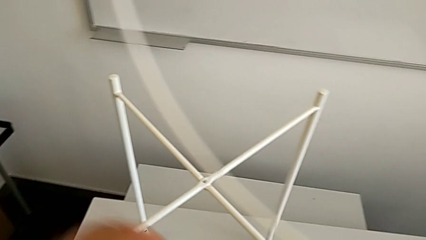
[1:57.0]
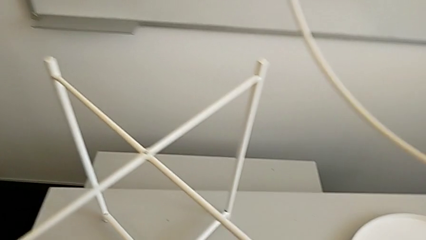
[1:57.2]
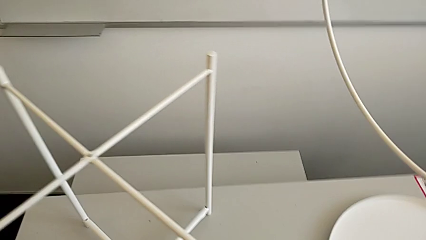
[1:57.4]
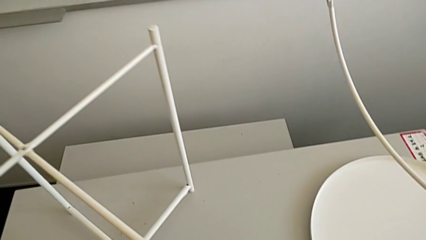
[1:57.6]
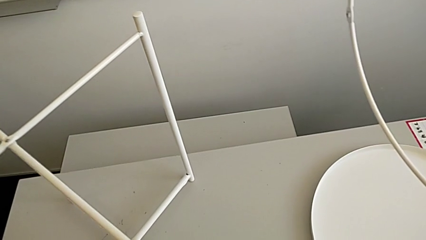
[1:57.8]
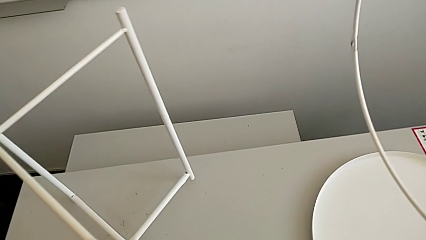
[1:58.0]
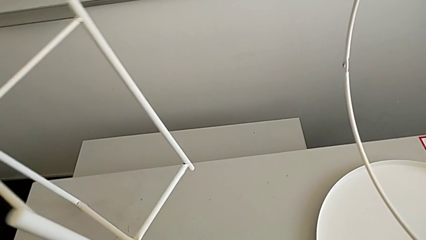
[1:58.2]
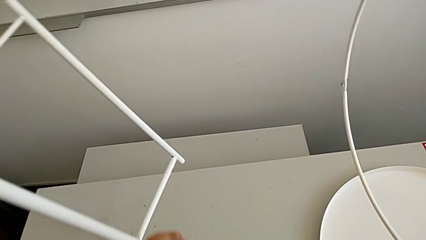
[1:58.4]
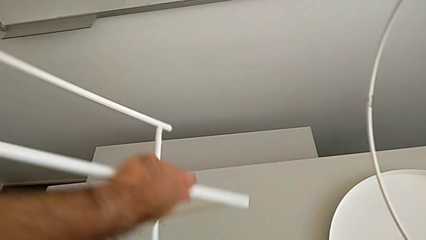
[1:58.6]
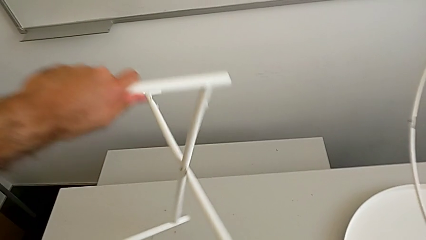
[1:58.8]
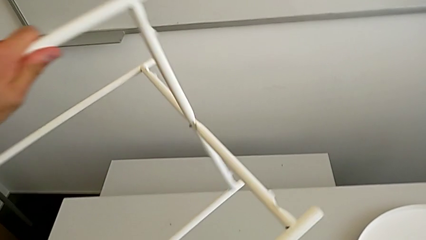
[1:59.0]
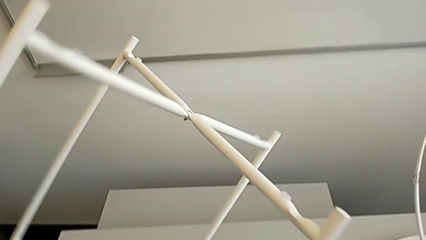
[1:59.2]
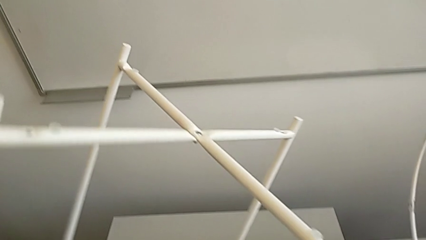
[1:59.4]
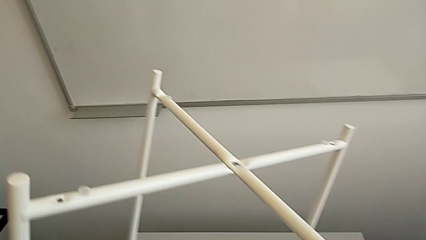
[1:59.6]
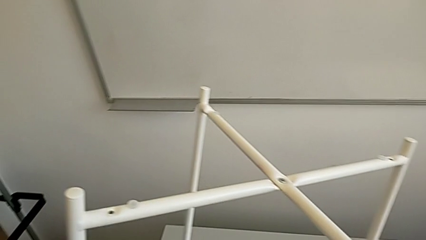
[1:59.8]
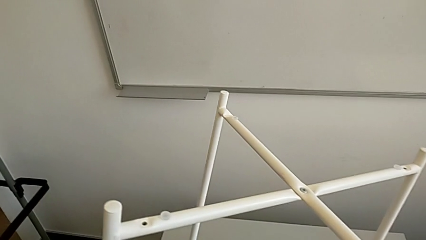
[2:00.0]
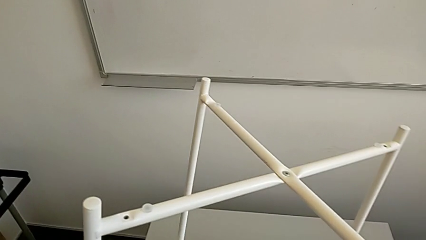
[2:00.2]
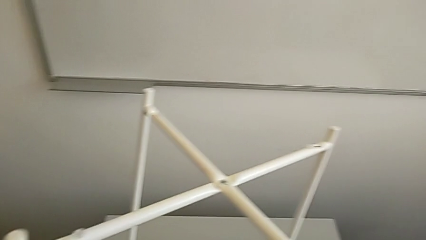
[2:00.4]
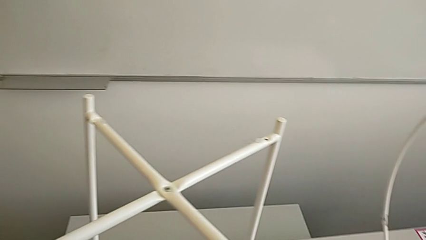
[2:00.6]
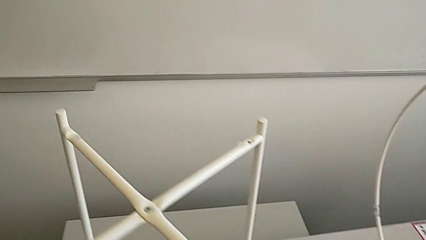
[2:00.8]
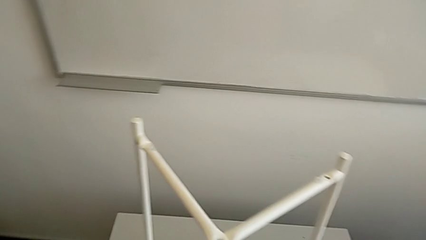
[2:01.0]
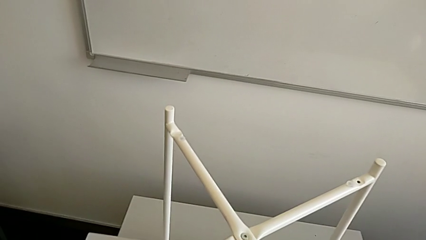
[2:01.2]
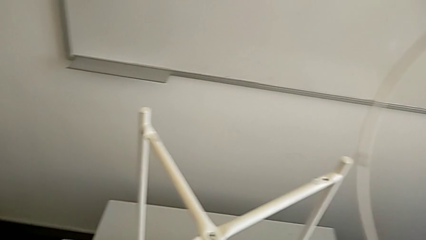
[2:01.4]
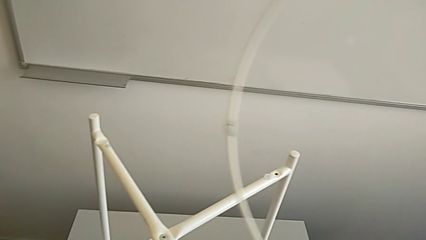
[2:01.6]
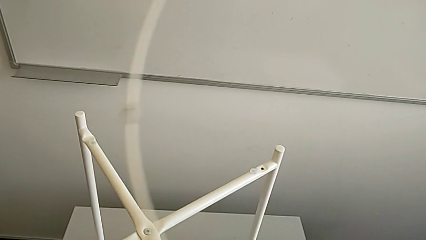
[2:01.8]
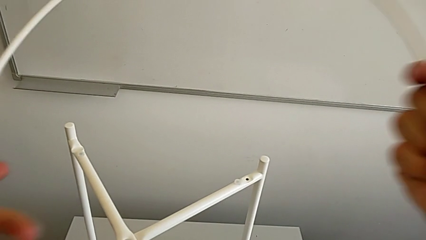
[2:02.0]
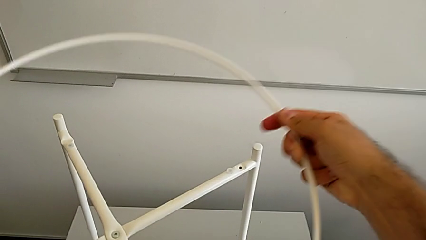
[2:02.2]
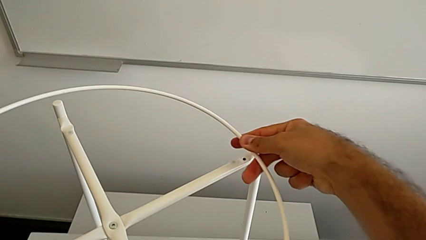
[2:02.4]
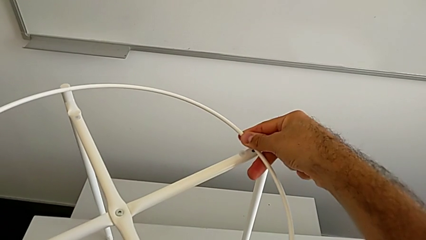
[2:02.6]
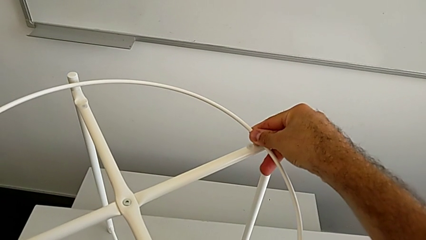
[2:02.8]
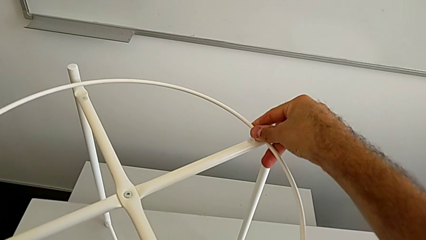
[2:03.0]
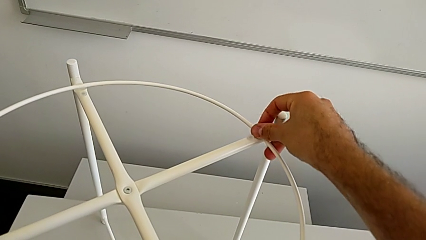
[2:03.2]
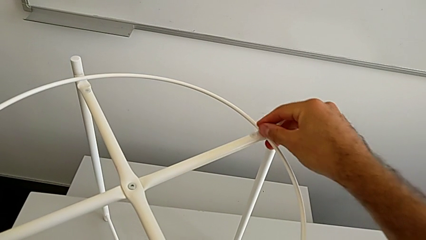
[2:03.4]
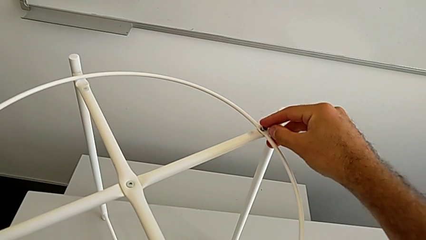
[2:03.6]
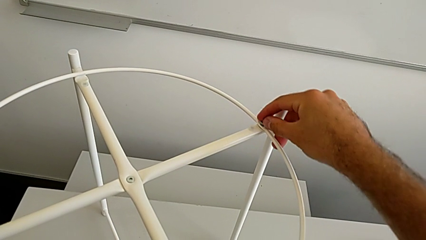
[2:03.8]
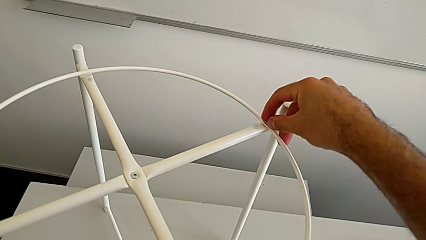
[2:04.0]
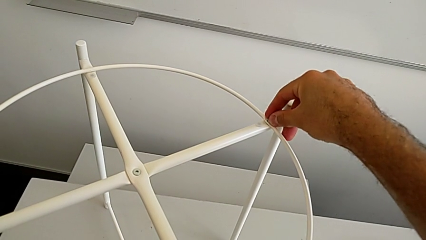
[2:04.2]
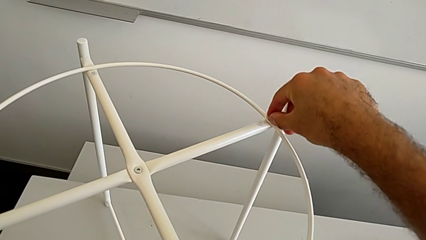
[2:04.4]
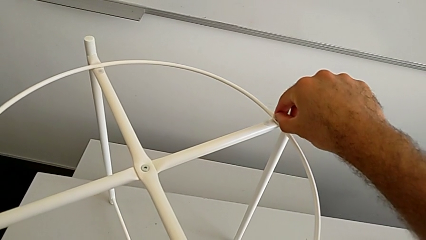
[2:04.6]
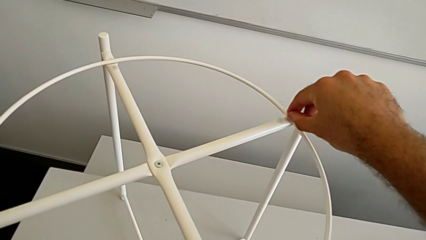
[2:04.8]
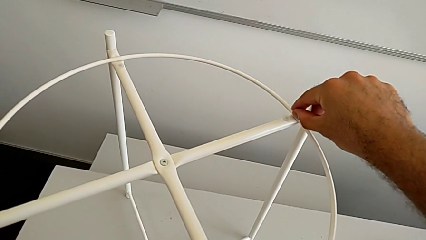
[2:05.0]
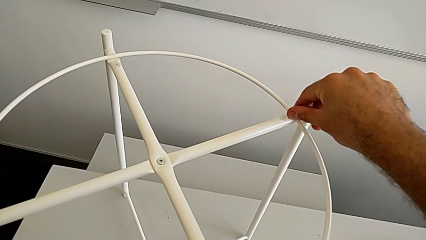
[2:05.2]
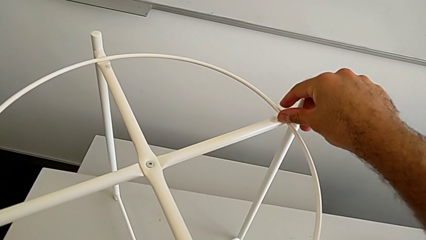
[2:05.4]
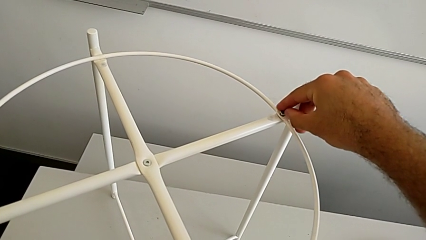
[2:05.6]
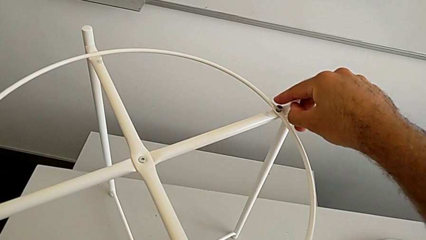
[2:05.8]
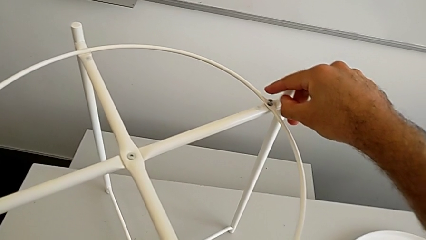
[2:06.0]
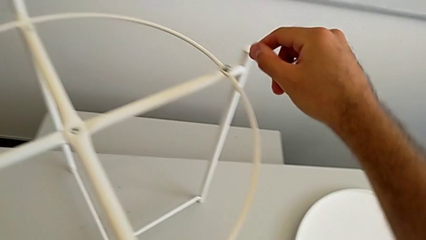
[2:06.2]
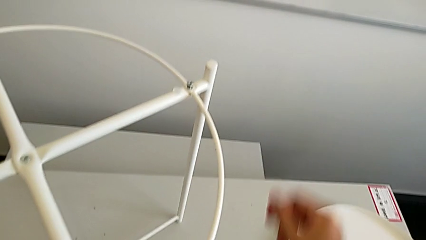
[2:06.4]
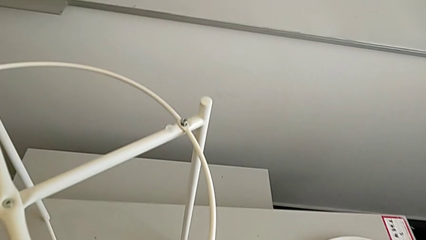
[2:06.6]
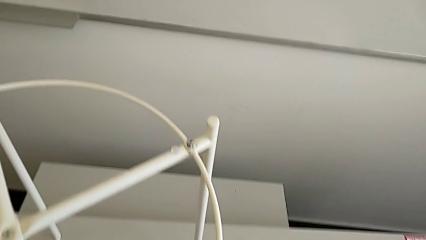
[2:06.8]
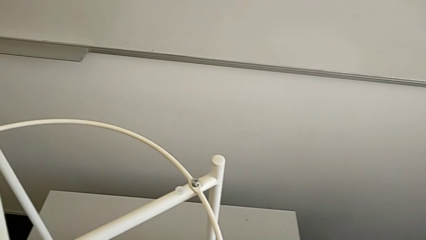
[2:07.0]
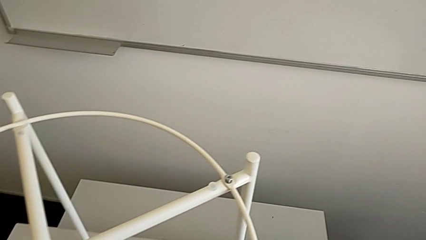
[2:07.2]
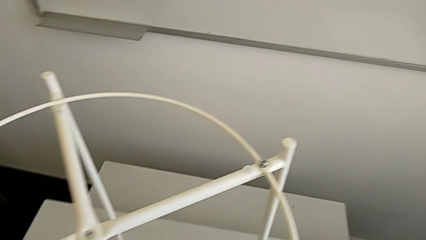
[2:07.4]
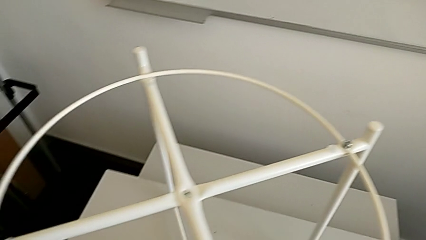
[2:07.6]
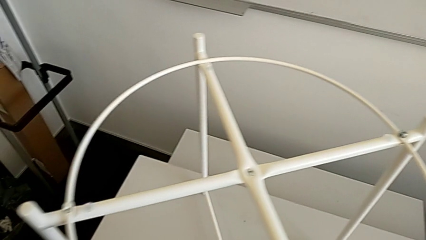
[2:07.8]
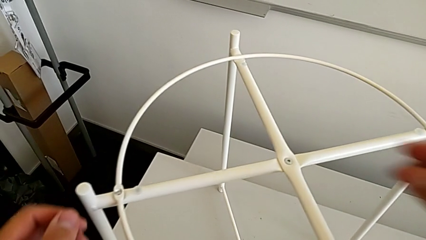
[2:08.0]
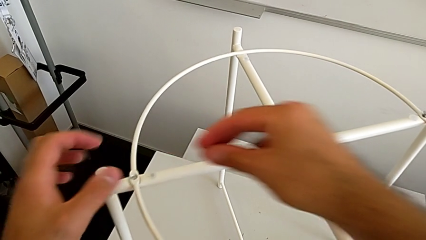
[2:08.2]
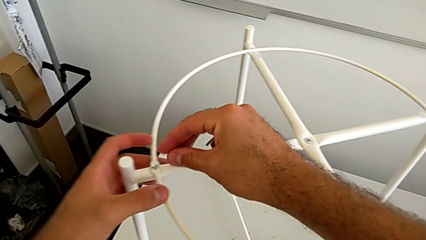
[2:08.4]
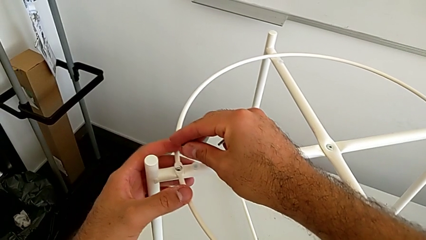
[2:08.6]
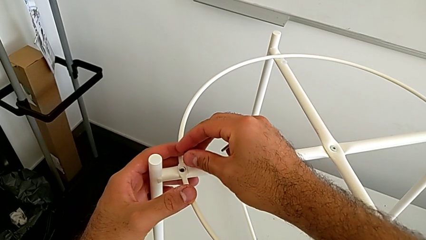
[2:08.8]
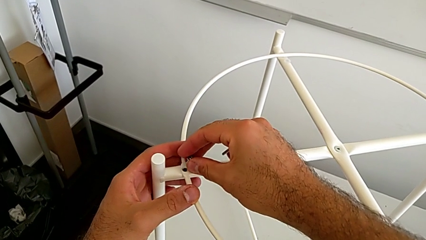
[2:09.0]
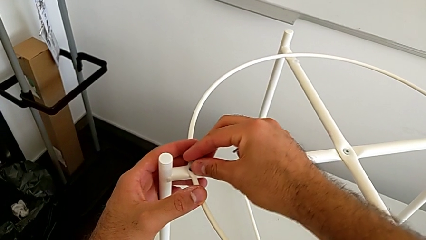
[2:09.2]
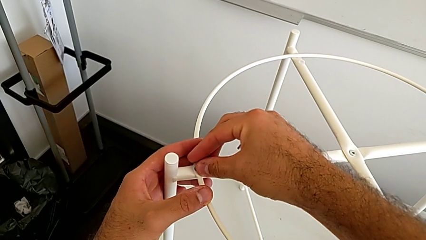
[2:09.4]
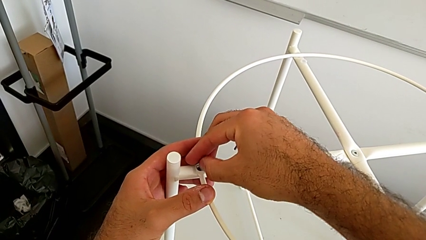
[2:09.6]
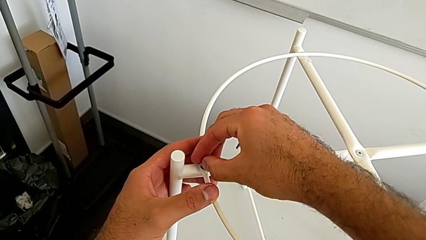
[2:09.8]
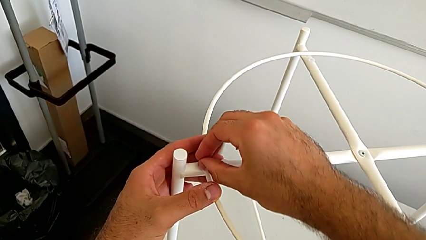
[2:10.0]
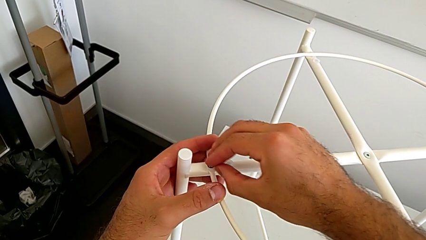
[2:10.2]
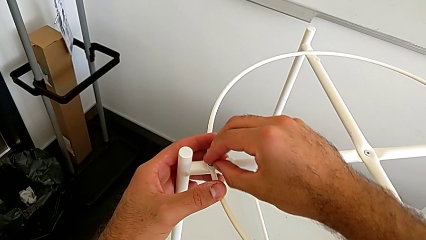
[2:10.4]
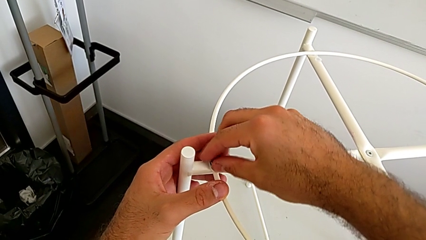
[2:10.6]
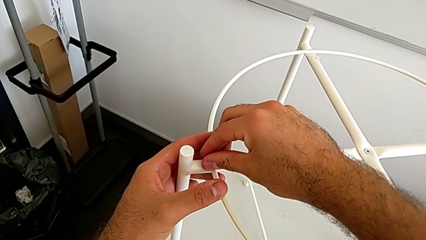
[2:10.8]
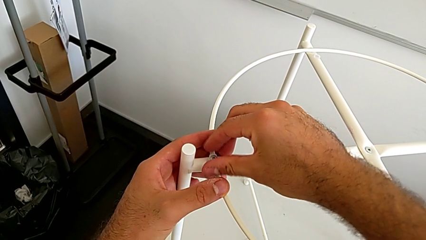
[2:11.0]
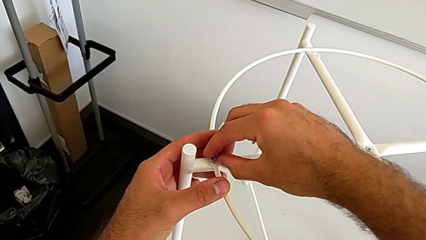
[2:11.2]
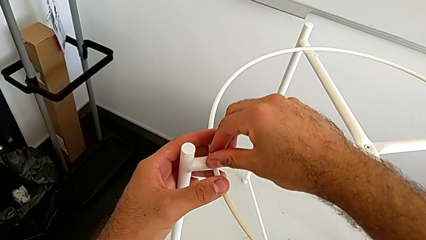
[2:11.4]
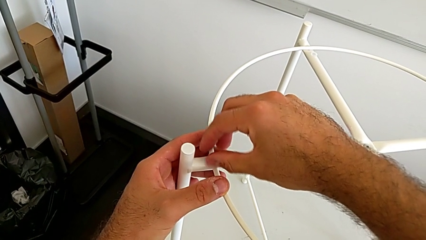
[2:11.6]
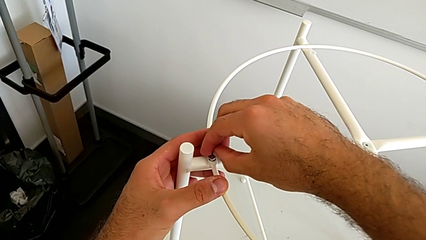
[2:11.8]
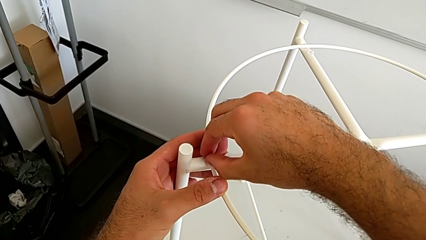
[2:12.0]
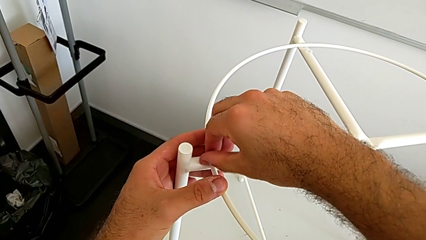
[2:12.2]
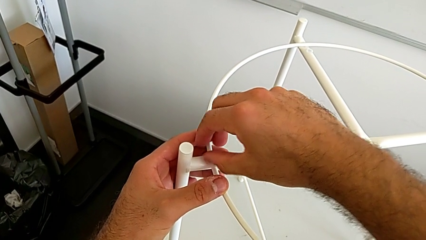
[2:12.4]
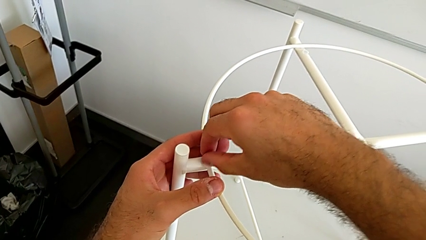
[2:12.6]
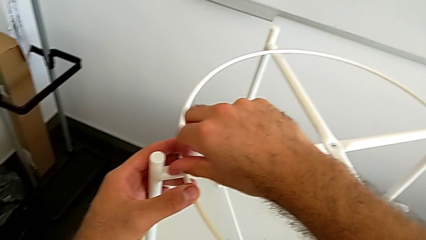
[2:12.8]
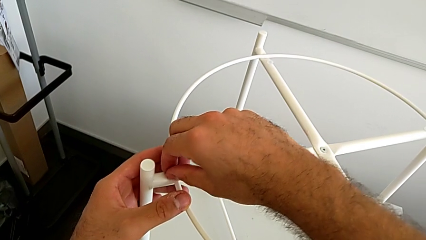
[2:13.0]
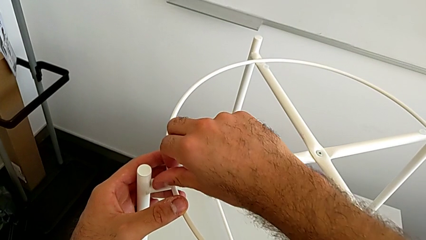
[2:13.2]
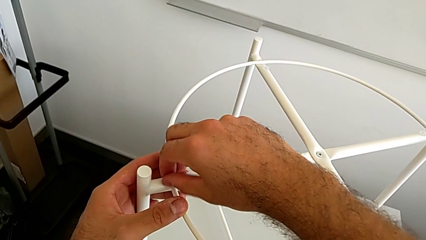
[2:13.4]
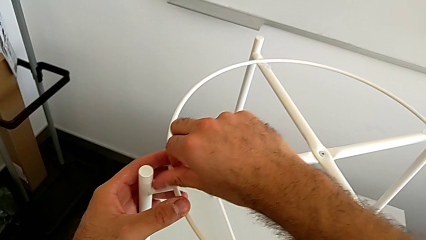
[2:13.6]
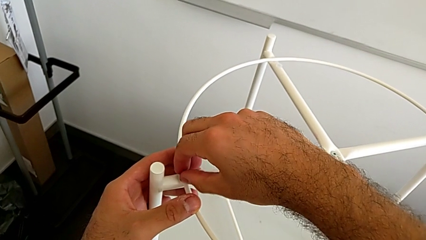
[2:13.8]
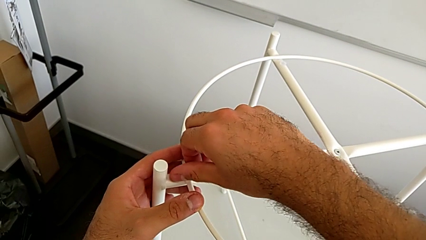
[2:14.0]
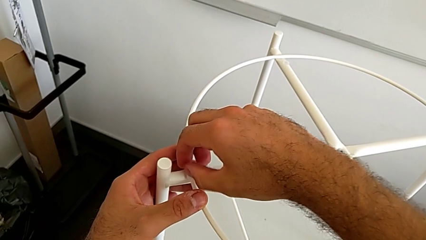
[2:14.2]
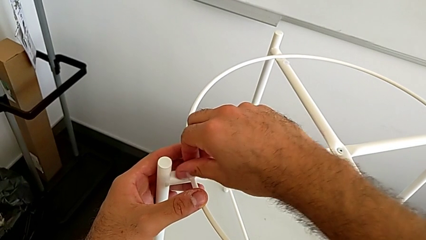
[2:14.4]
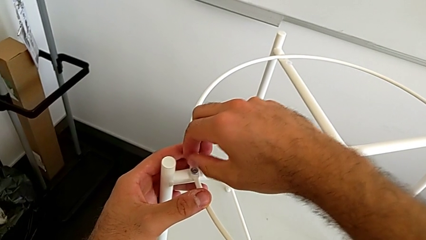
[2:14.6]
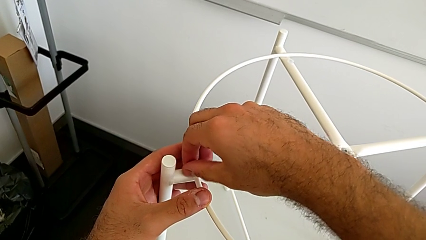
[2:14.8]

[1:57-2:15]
The camera wearer is inserting the circle on the legs. They rotate the leg, place it, place the circle, insert the hex socket head, grab it, insert it and screw it.
